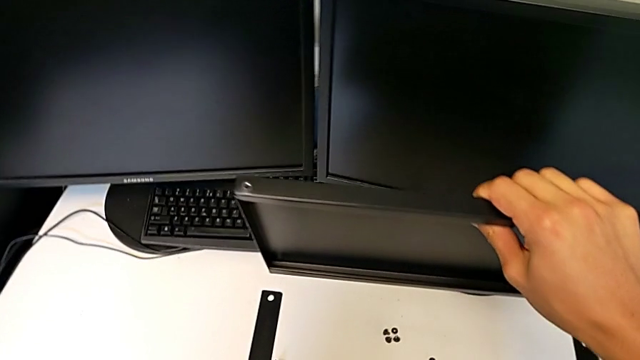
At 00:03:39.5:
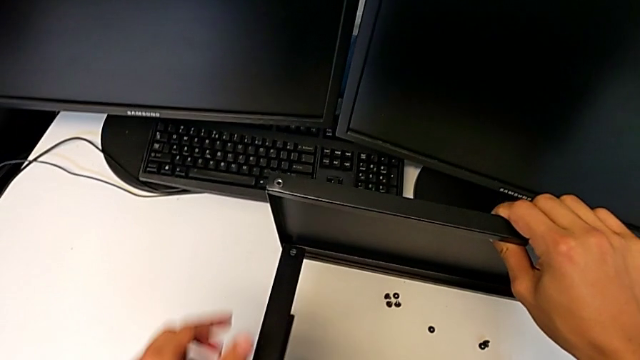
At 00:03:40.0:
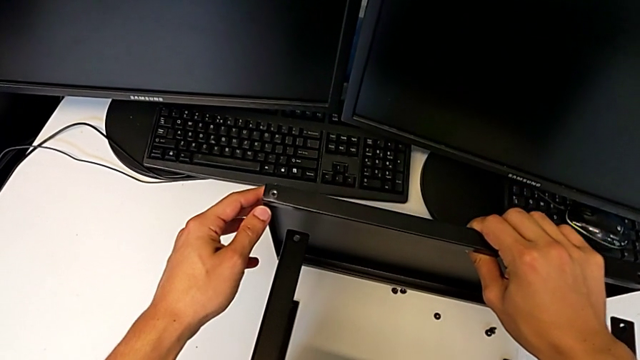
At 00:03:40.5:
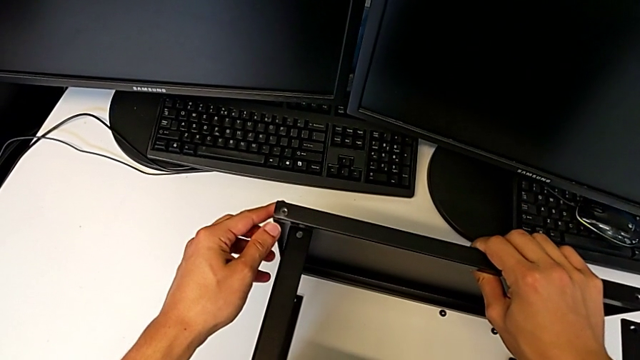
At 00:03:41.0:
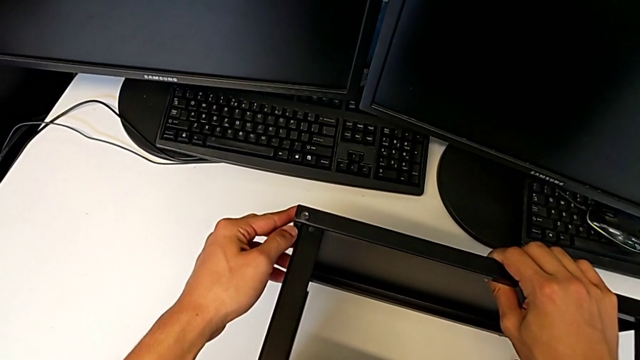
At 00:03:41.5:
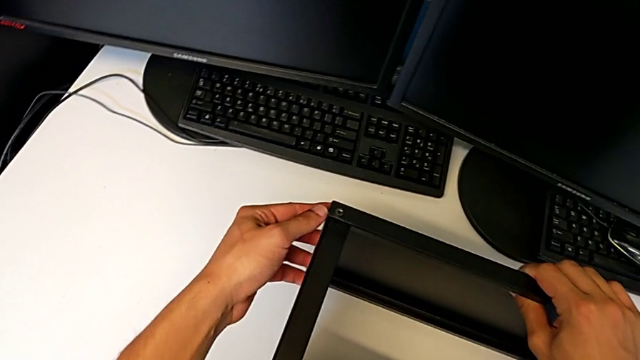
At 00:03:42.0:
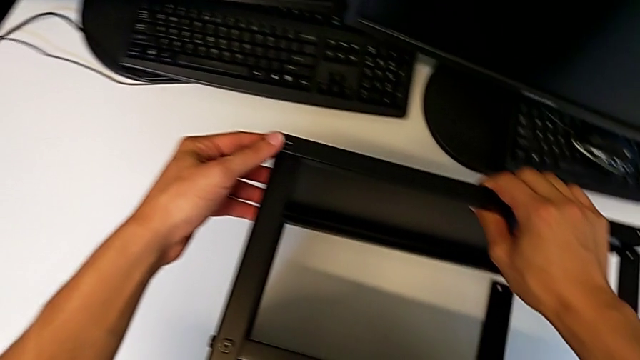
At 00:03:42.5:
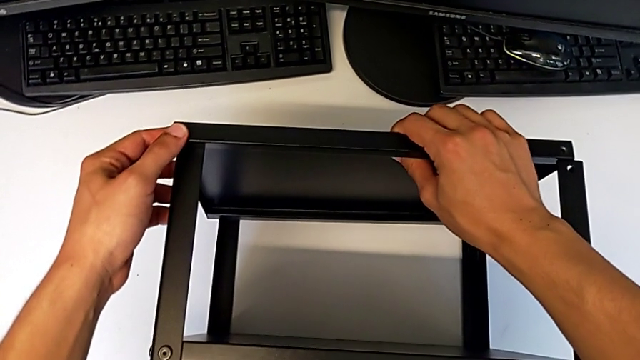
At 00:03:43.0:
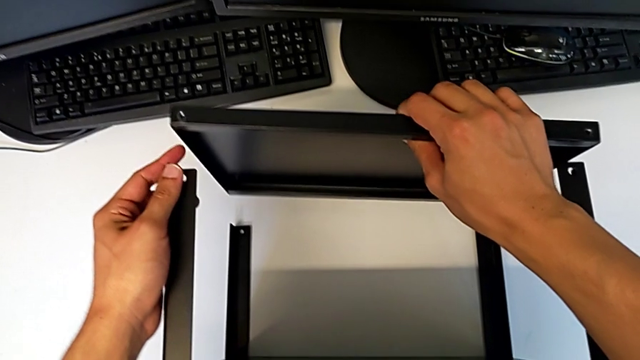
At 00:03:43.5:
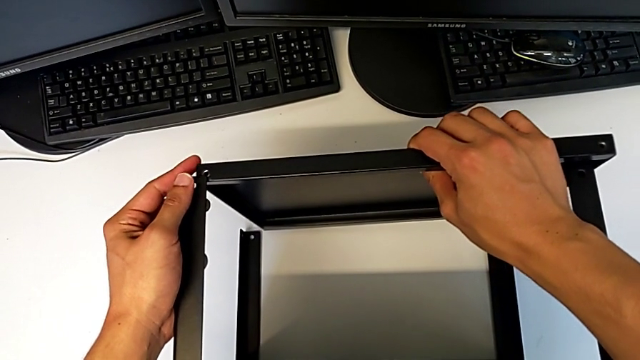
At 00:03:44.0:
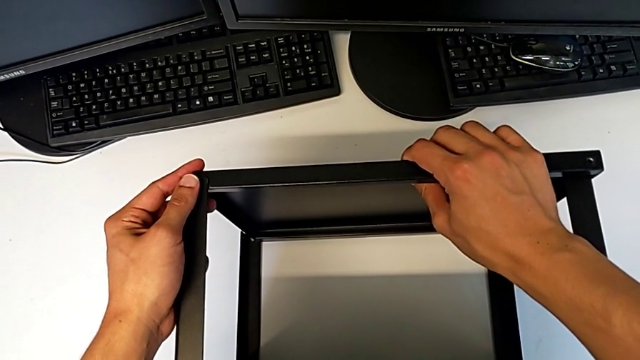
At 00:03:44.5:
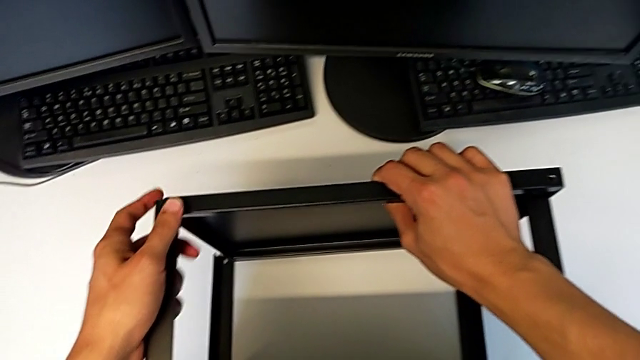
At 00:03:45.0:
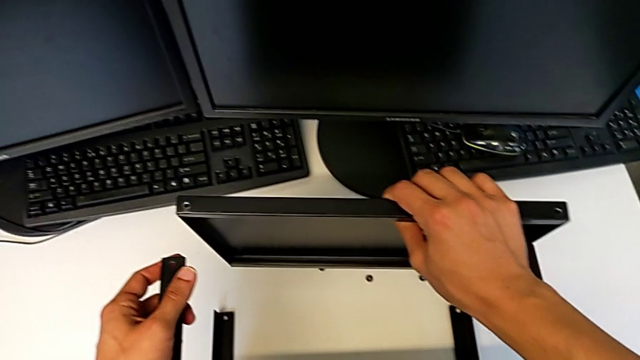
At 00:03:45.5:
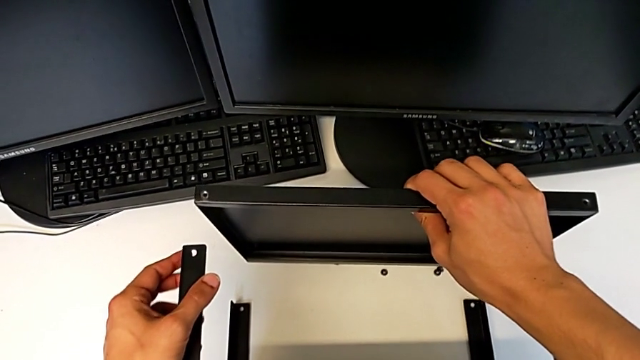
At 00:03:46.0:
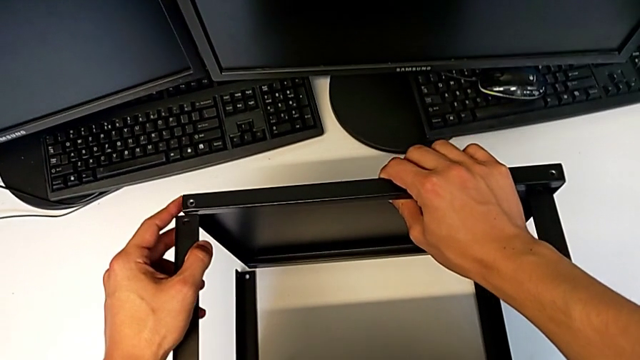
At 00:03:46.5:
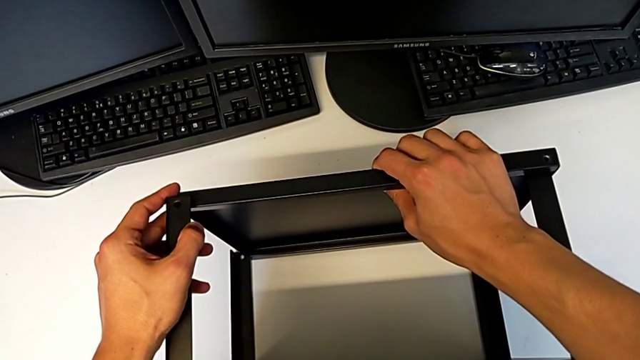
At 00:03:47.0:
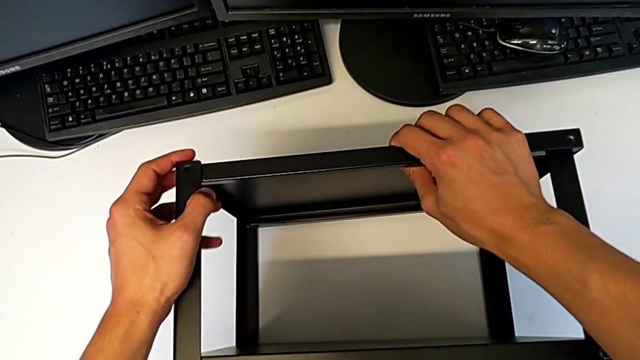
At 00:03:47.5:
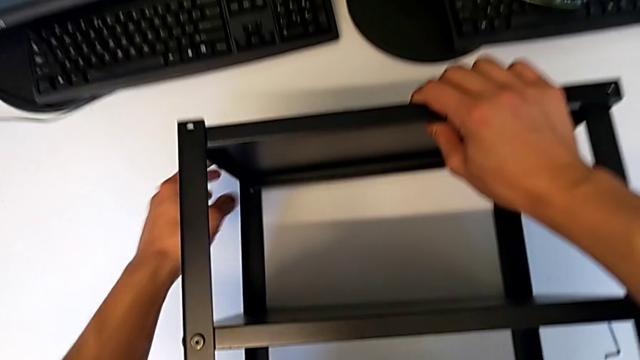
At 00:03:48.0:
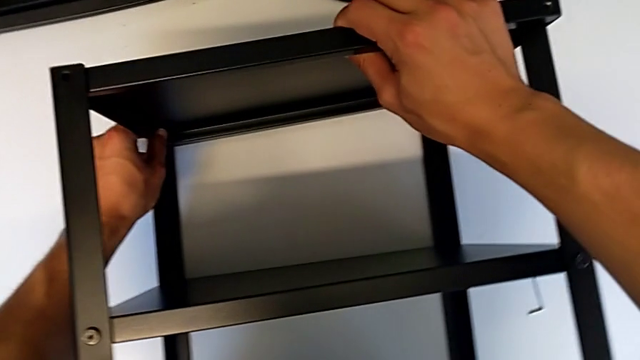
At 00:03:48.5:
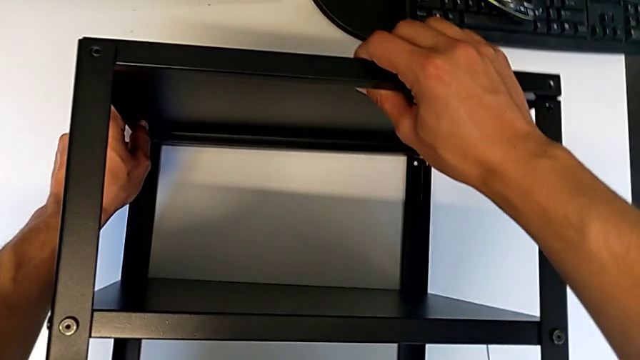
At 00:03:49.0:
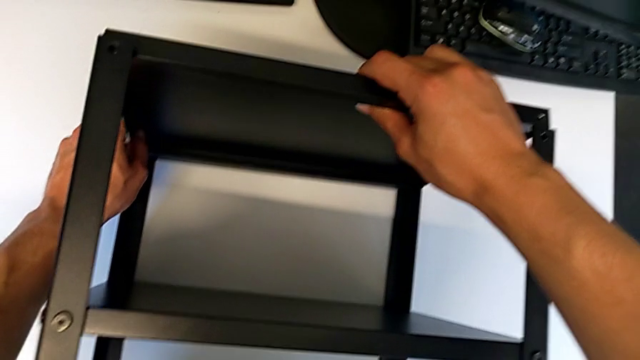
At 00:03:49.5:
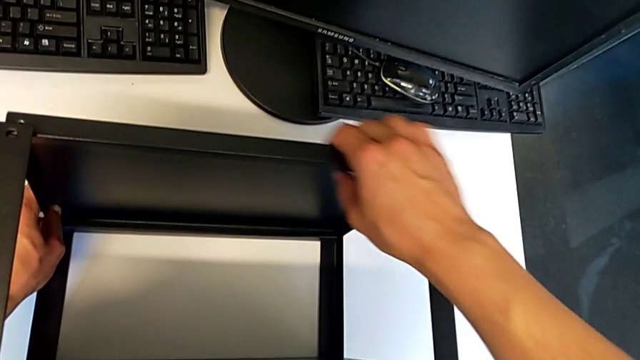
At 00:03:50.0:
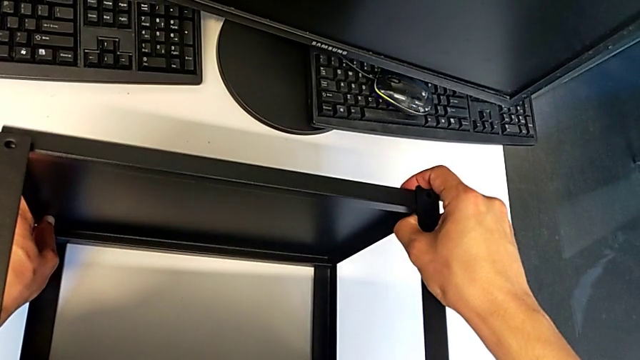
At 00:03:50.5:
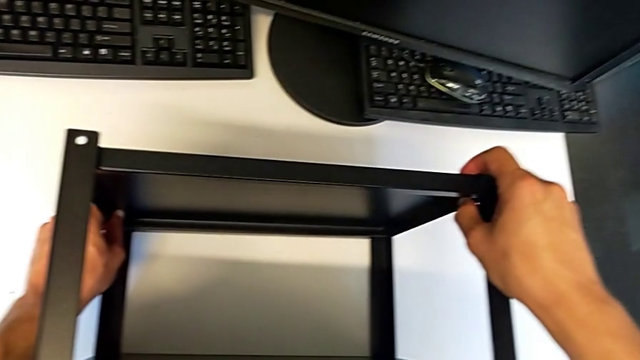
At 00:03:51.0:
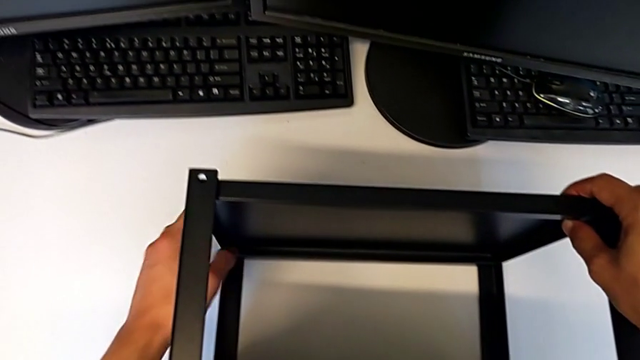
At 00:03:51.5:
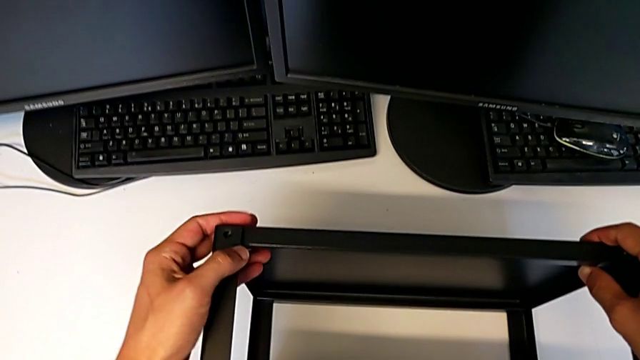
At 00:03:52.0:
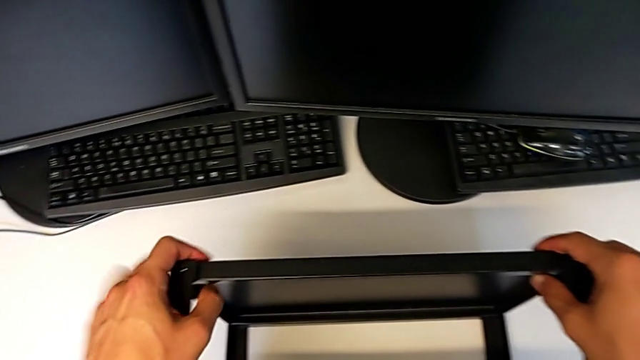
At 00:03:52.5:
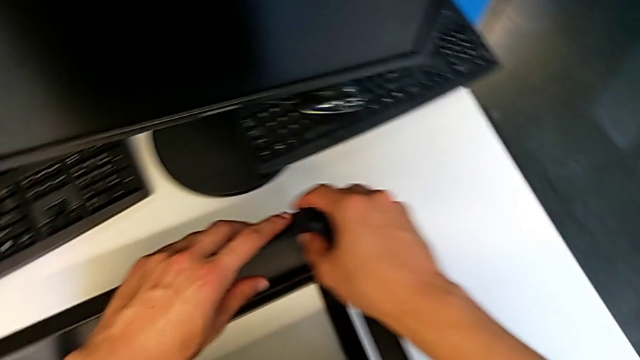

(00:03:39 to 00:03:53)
The camera wearer is assembling the top table to the first leg. They keep wrongly inserting the top tray, place it and align the tray.

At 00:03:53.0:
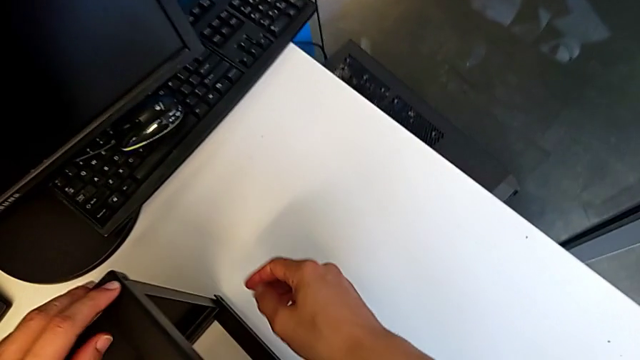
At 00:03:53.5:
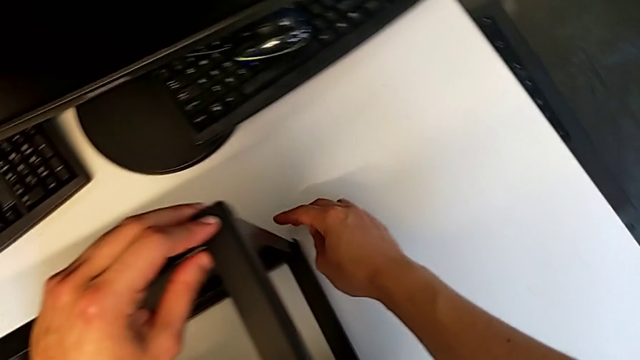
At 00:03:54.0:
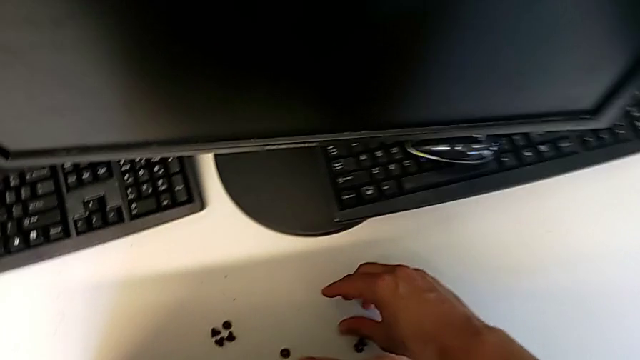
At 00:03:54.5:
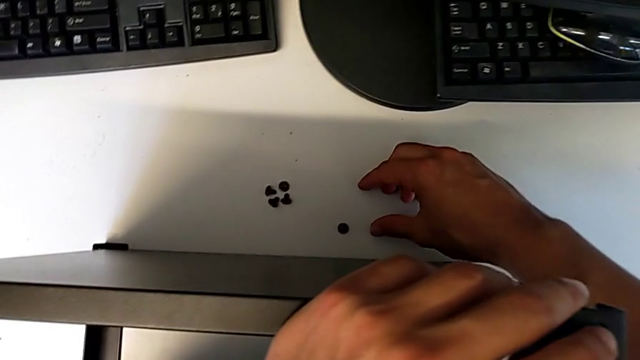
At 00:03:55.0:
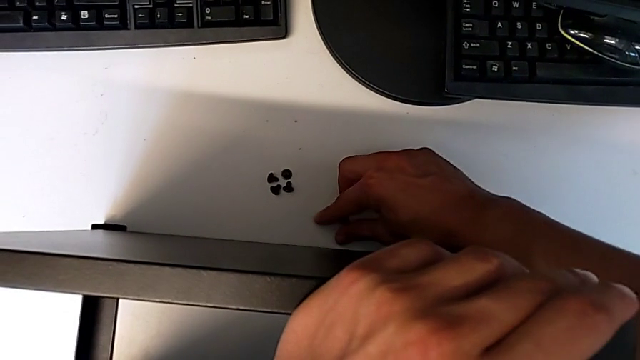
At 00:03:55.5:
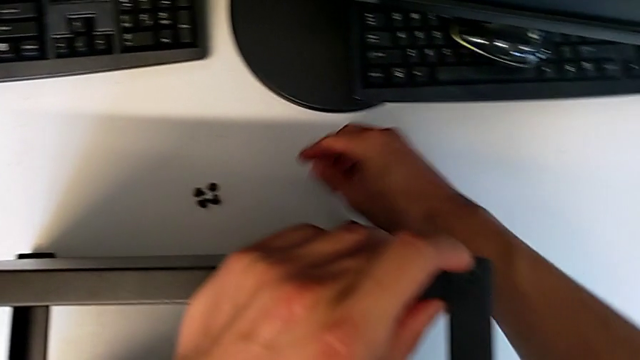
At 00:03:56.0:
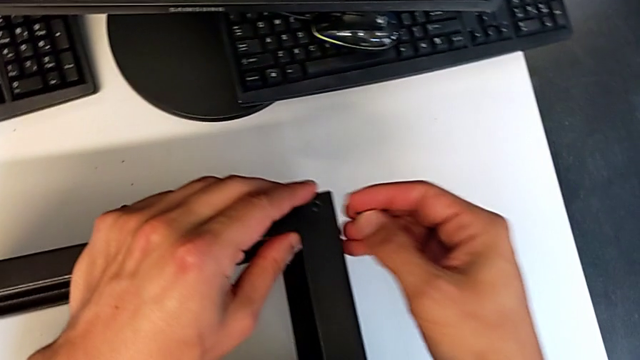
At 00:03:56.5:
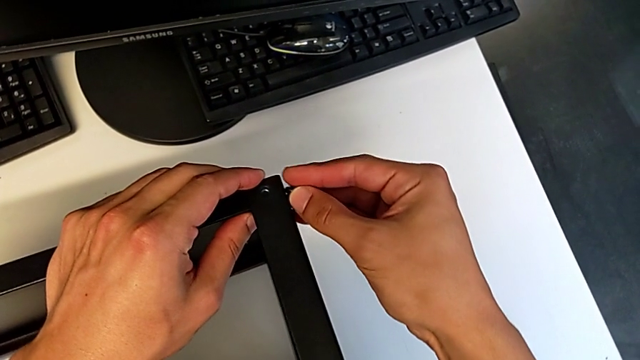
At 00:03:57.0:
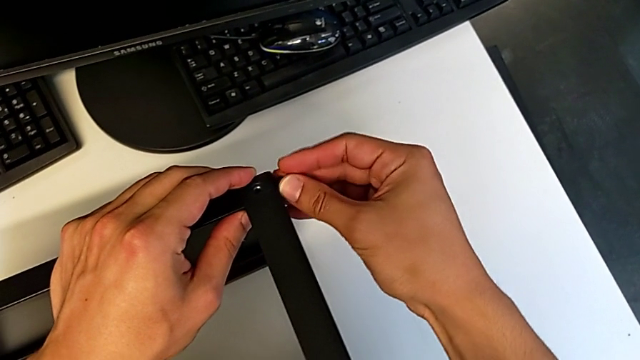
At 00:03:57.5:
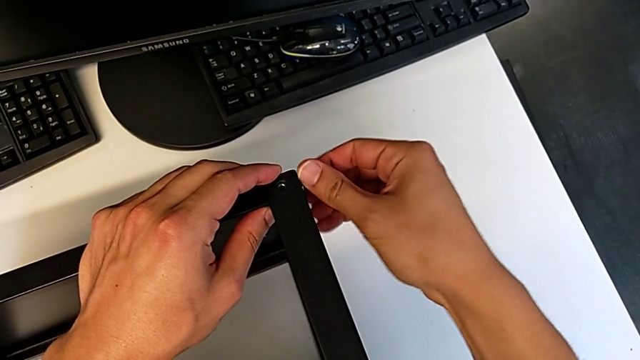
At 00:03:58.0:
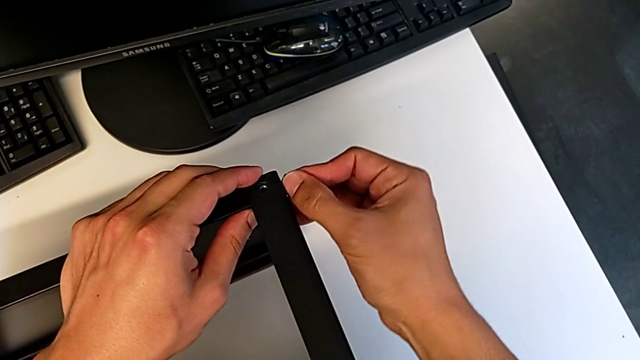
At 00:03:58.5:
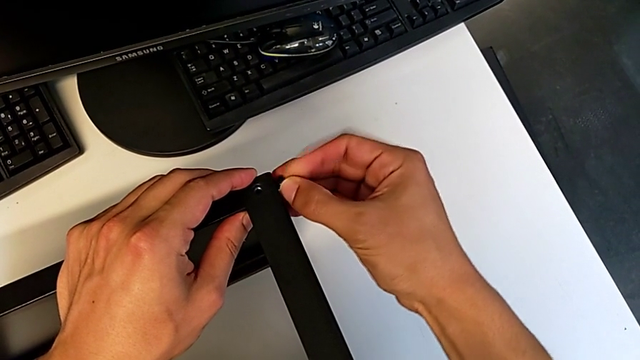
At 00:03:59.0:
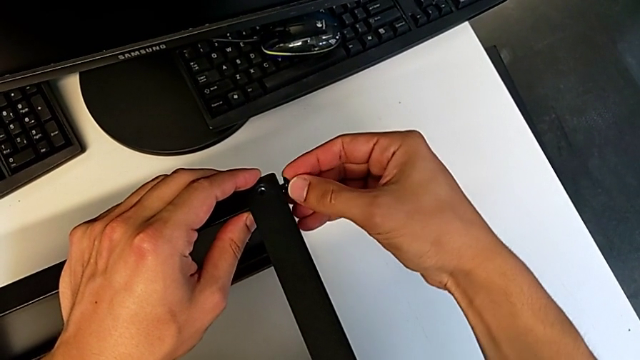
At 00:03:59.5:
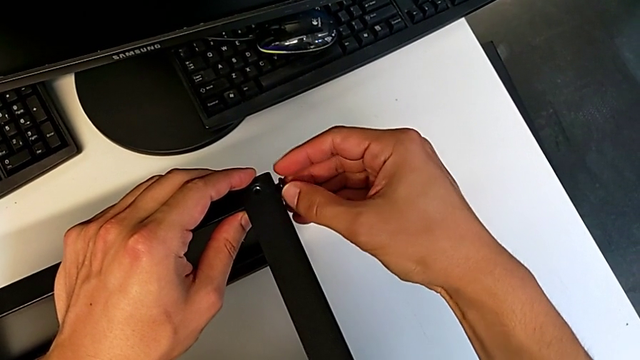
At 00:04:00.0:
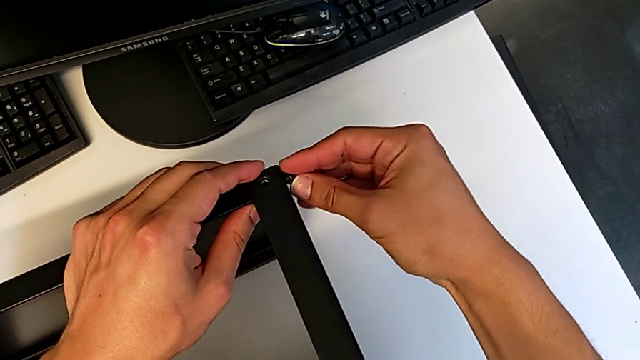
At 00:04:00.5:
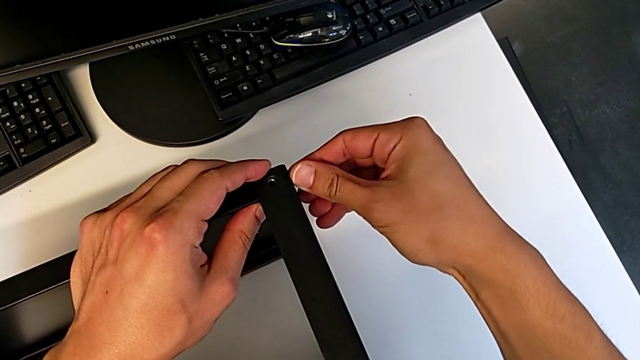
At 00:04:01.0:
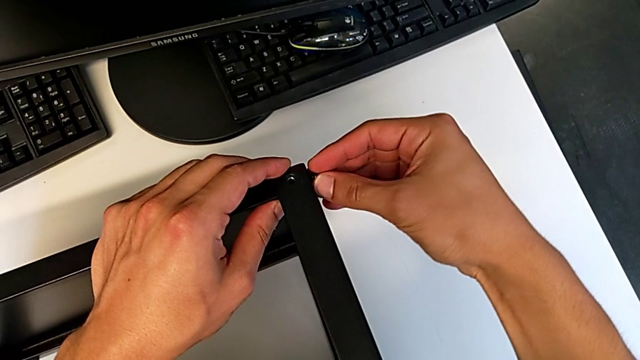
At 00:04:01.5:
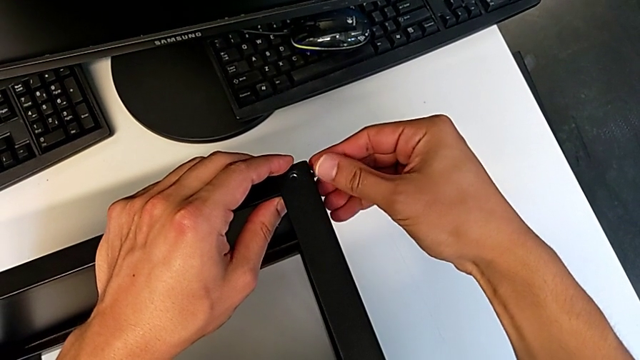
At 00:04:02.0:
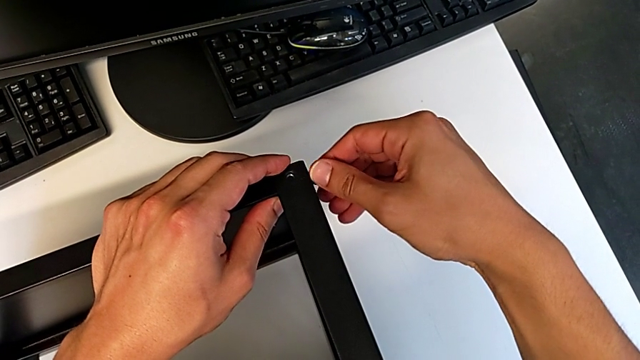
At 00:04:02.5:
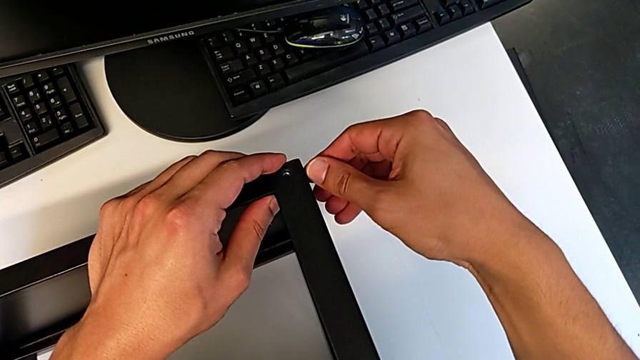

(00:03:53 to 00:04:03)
The camera wearer is assembling the top table to the first leg. They grab the first hex socket head, insert it and begin to screw it.
